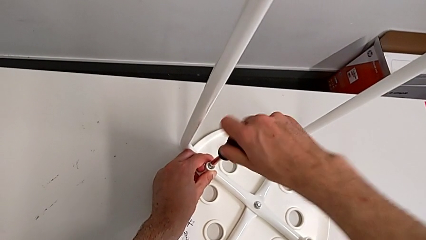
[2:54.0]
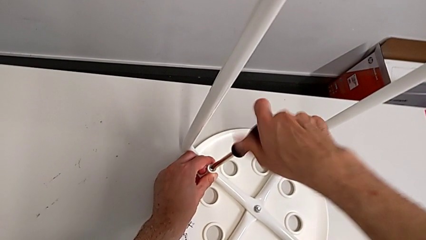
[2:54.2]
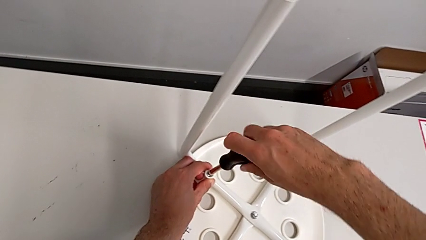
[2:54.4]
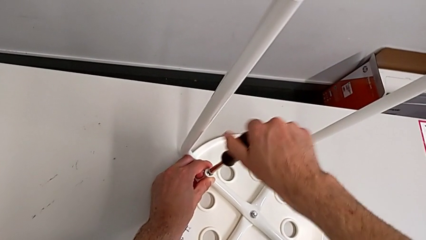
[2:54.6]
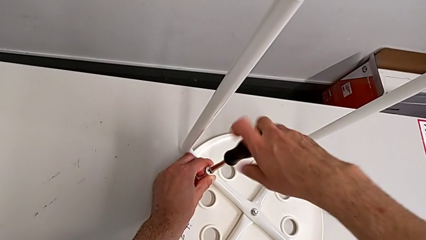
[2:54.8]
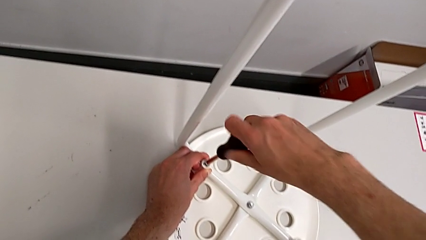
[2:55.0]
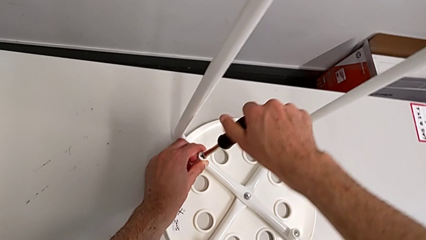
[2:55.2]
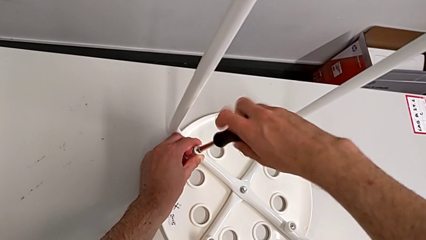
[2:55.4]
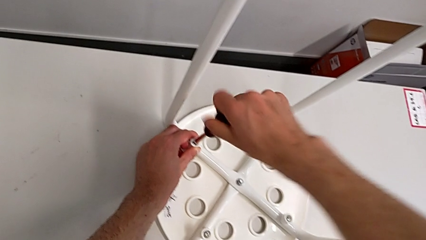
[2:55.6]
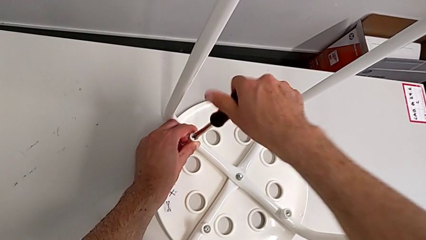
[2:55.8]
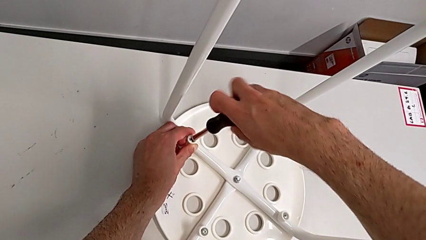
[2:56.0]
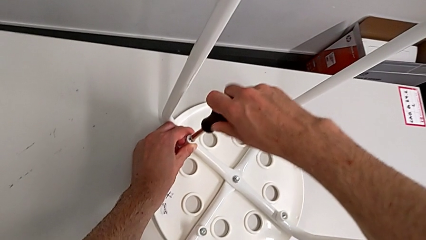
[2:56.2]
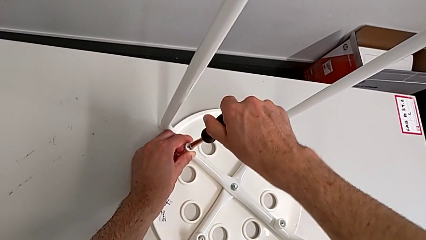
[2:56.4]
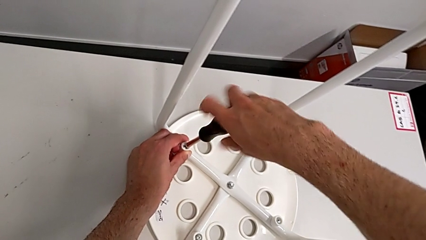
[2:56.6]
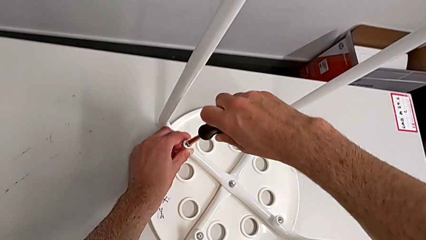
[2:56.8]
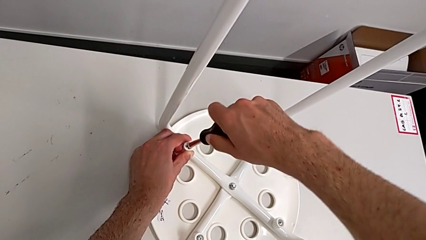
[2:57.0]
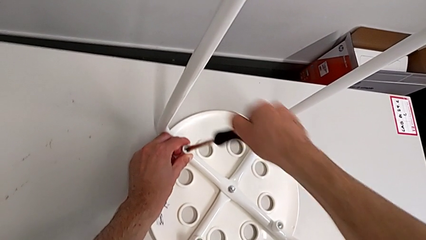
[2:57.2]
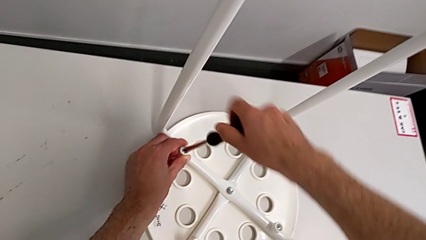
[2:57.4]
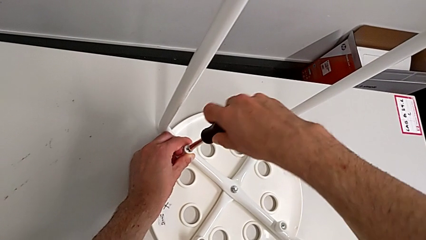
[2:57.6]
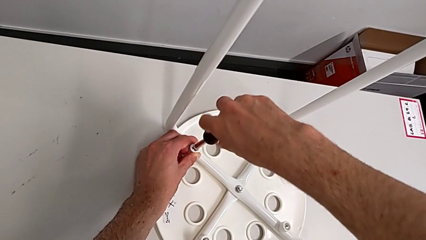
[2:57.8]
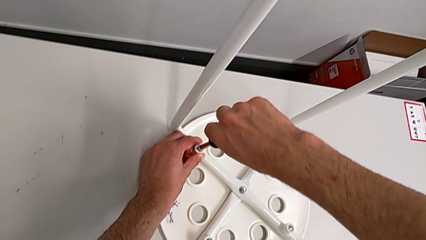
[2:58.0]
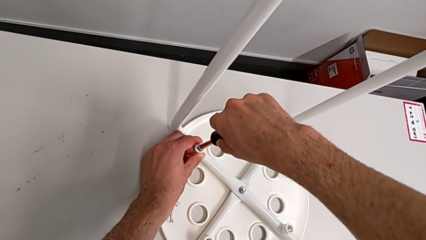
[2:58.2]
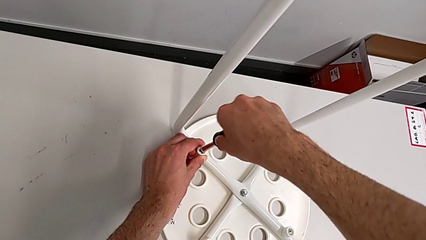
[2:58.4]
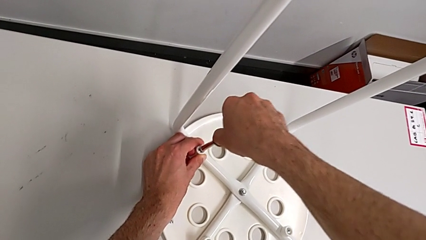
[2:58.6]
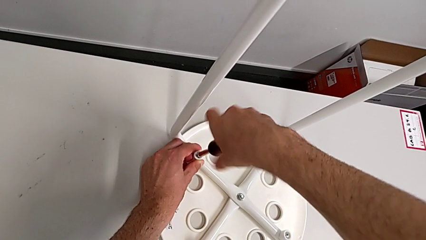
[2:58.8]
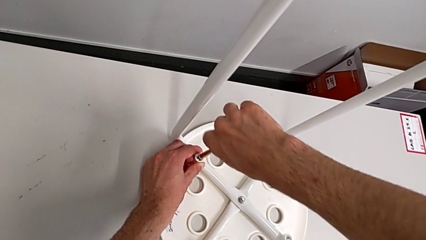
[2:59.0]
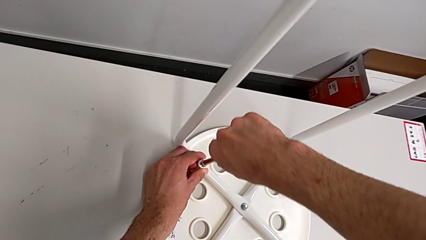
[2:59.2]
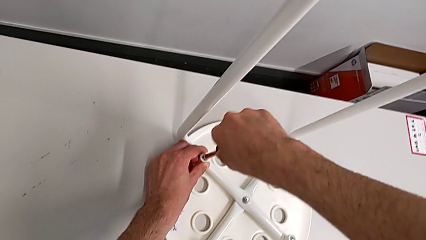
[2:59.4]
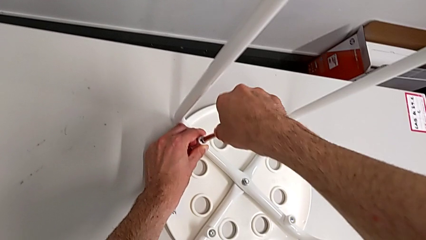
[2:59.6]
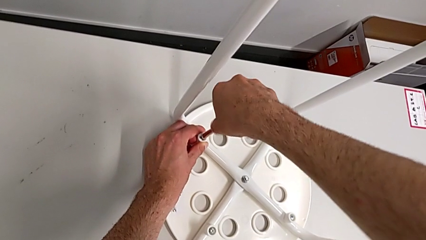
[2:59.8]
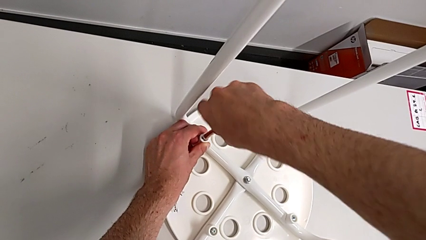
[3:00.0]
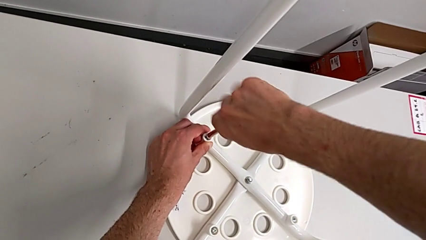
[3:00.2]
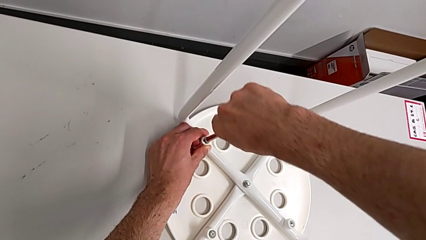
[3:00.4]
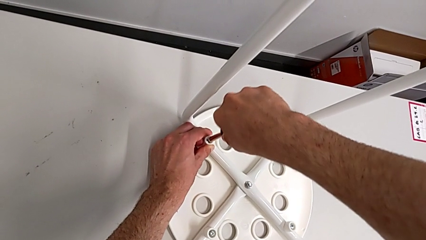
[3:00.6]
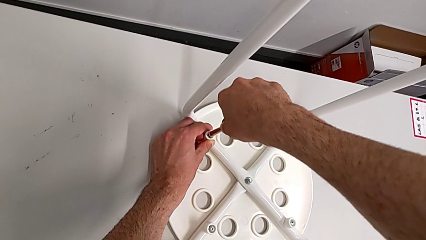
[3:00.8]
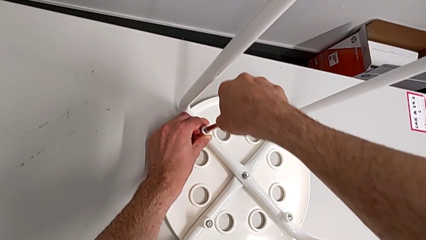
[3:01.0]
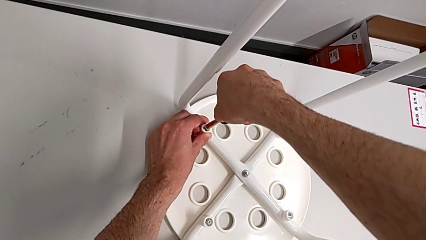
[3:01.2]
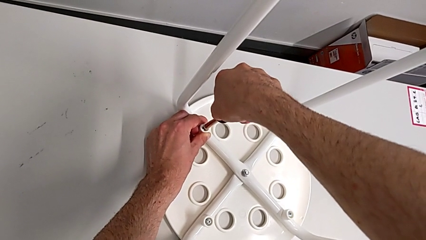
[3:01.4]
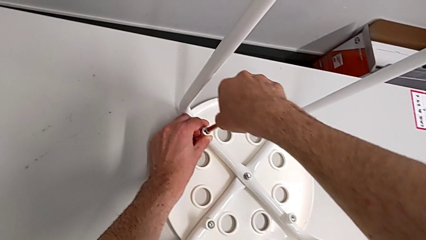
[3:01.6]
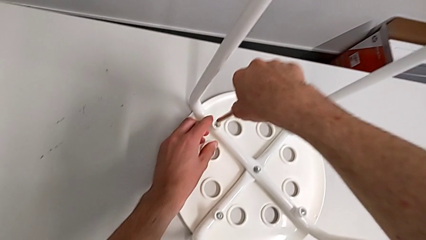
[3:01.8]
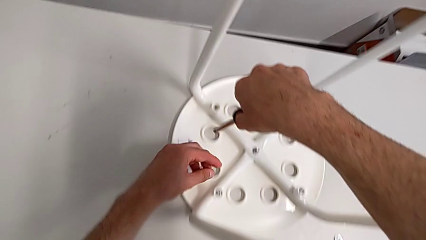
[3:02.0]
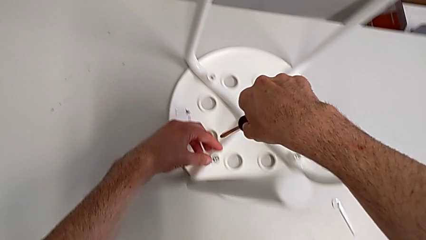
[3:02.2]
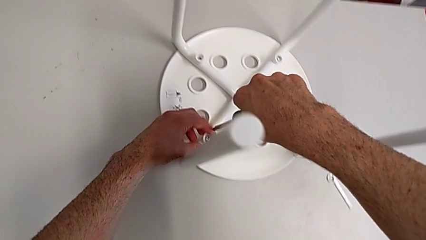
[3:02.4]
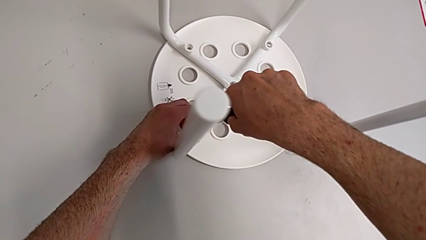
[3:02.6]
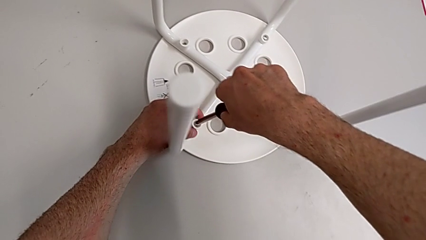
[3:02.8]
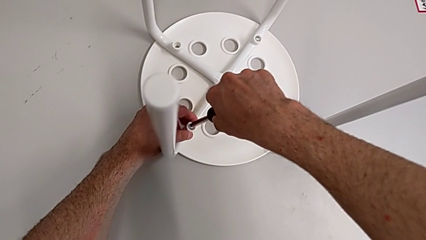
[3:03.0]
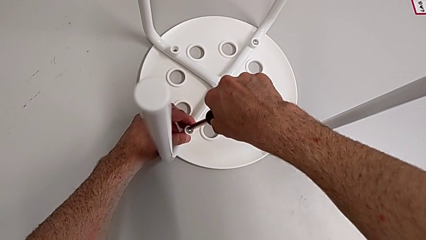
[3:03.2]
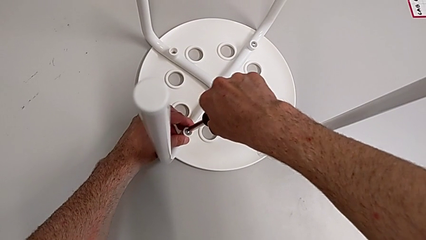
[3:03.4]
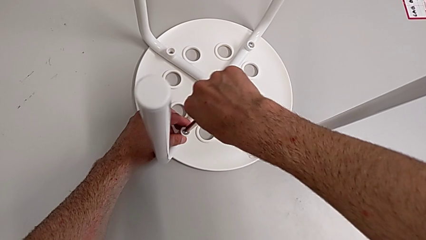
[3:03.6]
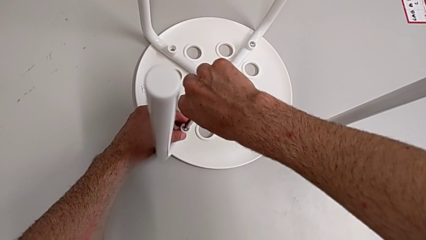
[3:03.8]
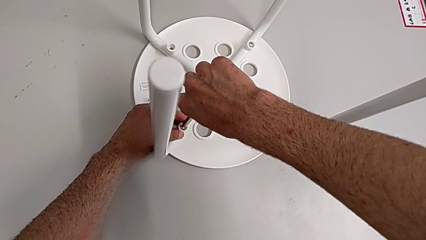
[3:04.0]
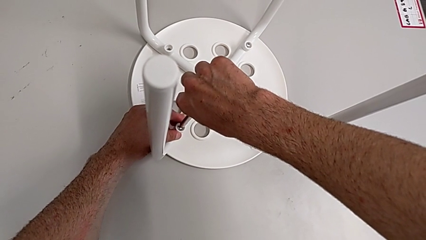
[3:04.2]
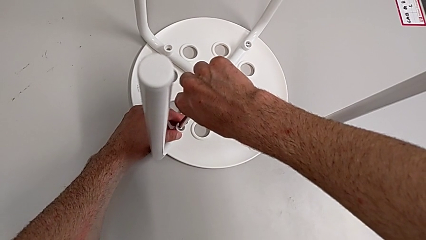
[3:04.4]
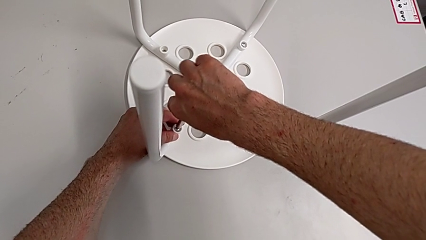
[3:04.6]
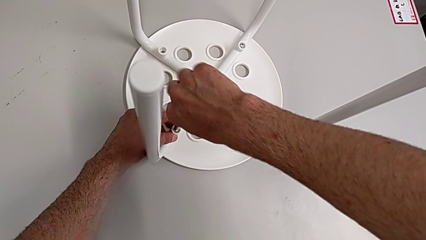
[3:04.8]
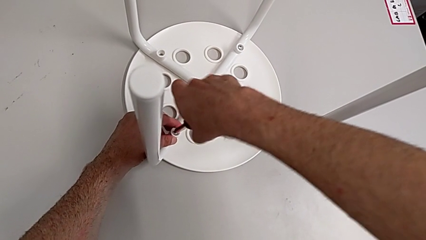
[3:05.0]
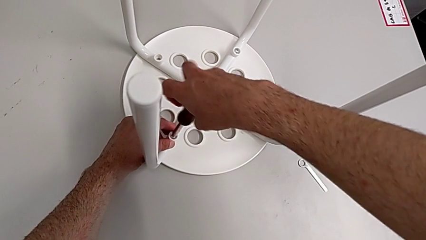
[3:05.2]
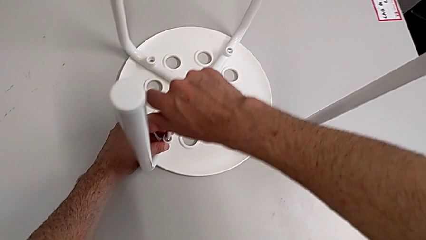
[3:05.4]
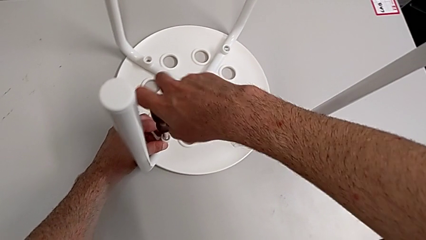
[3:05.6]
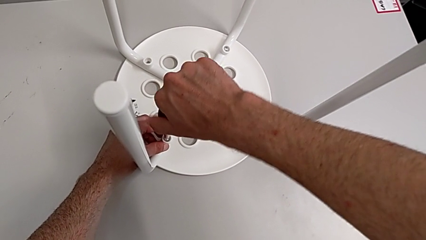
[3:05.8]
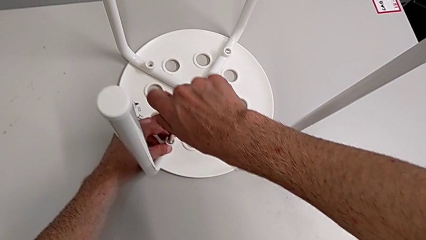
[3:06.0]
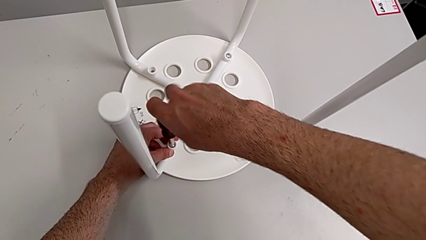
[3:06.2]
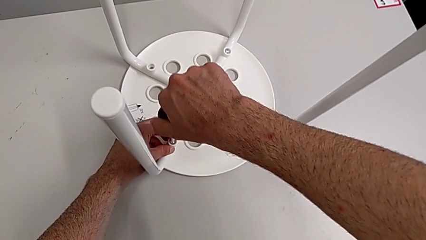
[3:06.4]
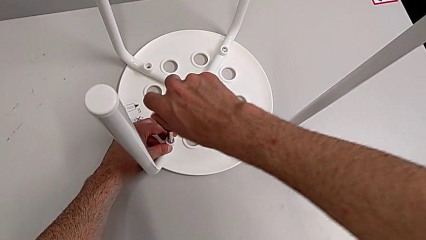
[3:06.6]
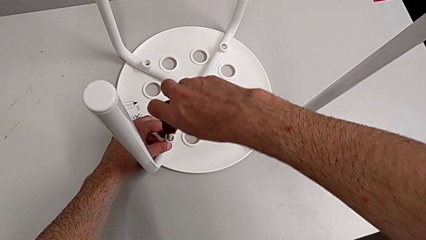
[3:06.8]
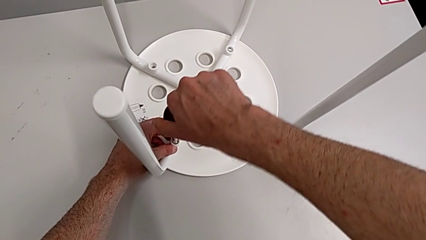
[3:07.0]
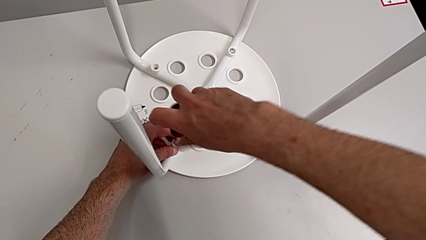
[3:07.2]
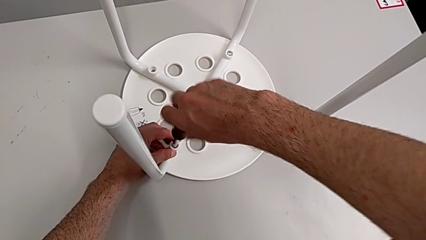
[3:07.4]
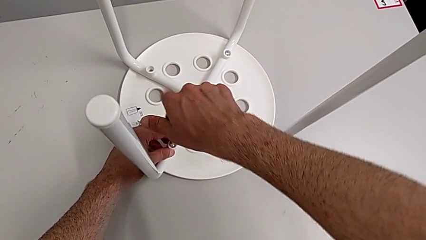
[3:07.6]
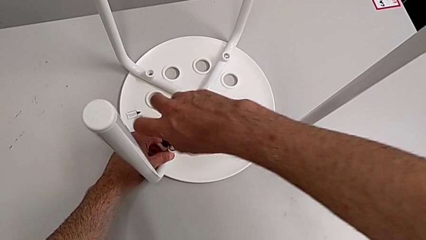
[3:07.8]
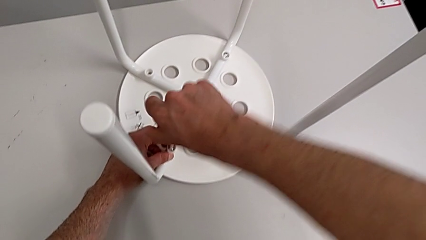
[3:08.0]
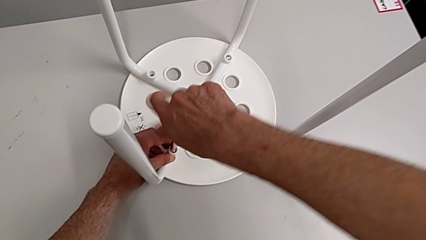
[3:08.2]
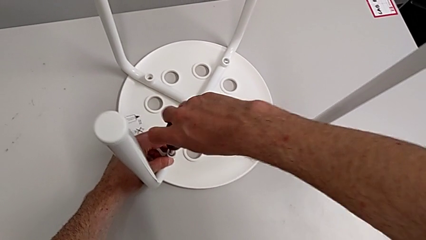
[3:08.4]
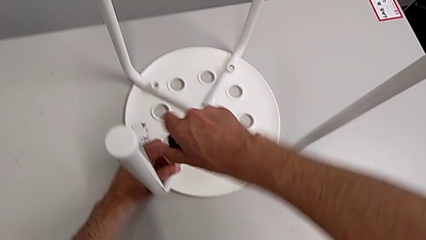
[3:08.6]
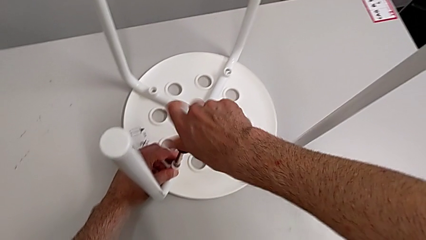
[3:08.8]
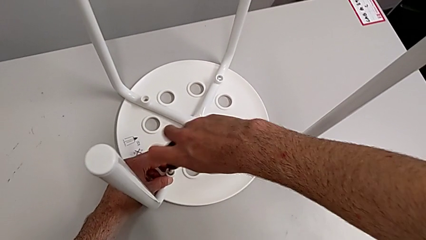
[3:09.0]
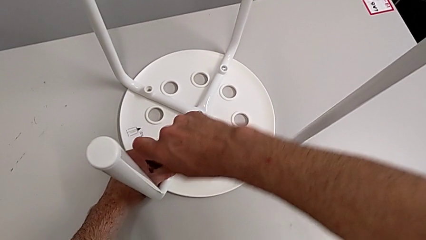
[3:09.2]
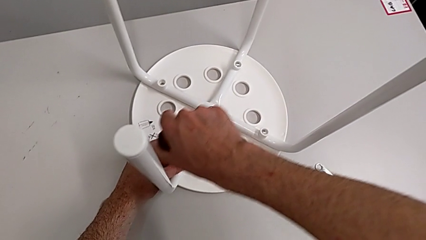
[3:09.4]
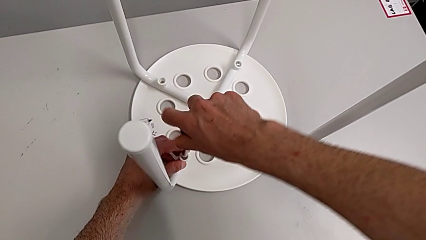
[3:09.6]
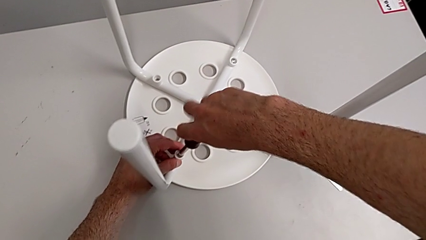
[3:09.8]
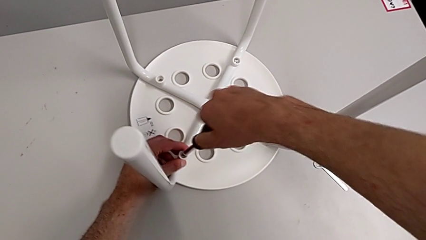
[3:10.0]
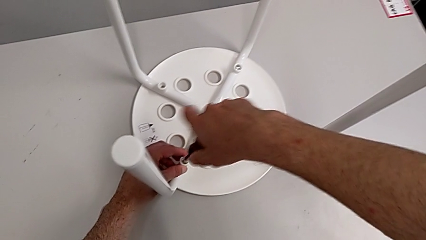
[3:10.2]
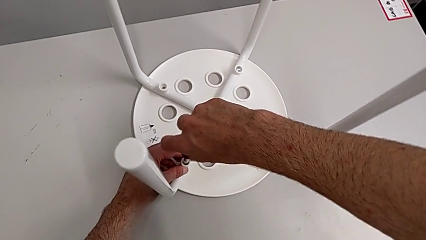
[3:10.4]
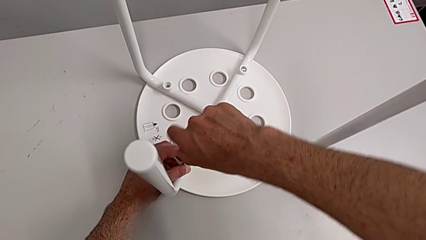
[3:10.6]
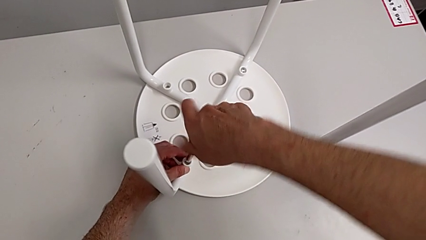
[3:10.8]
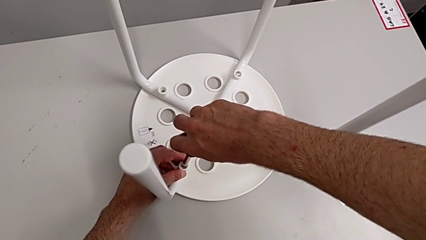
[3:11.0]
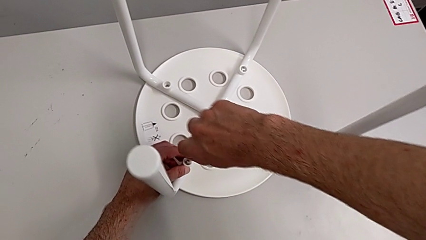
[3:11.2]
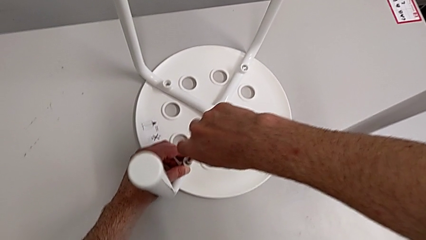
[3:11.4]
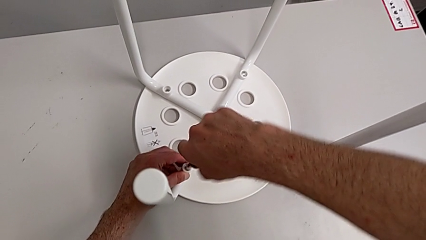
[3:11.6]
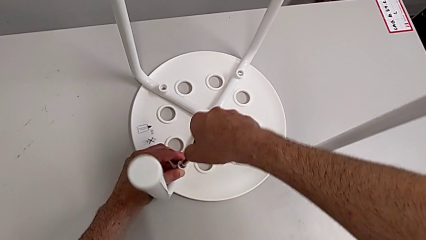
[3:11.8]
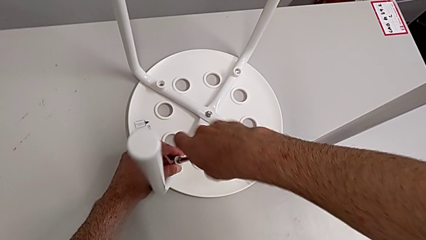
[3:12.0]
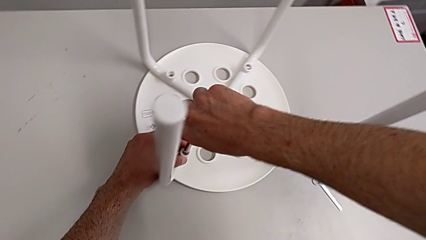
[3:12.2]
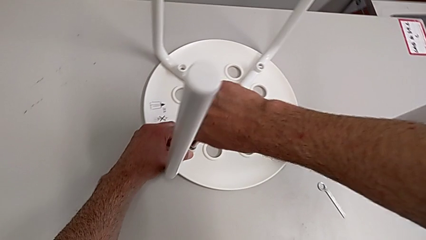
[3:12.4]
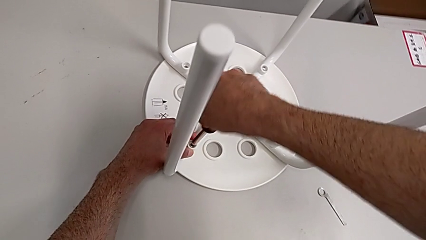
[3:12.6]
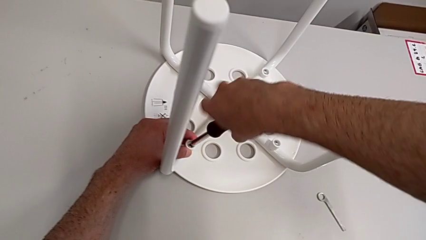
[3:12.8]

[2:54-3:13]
The camera wearer is mounting the saddle washers and screws of the legs. They keep screwing the screw, withdraw the screwdriver, insert the second screwdriver and begin to screw the second screw.
